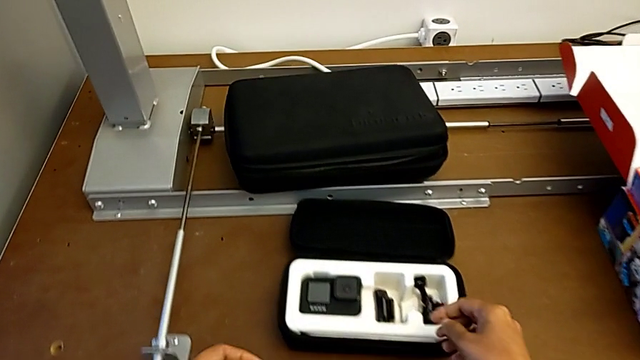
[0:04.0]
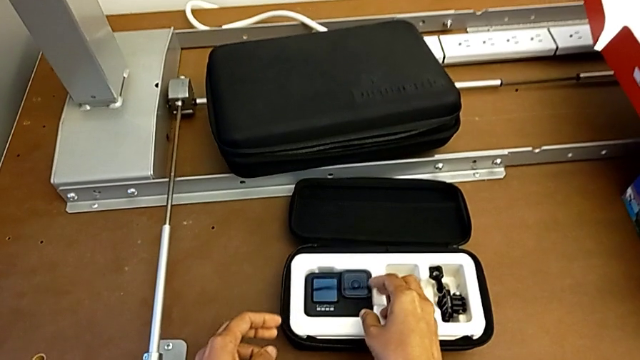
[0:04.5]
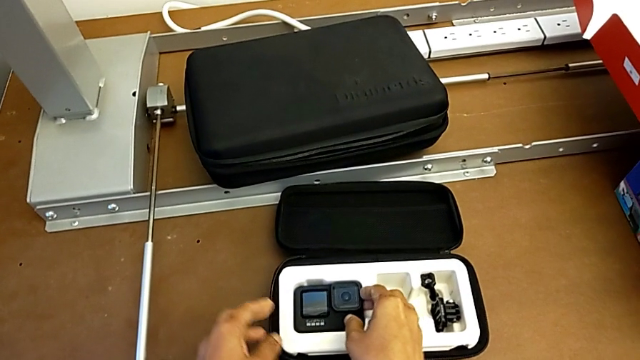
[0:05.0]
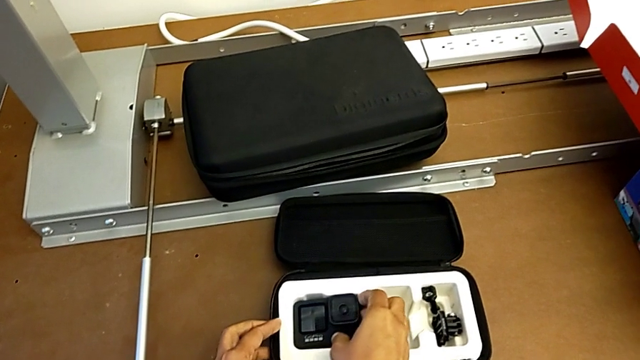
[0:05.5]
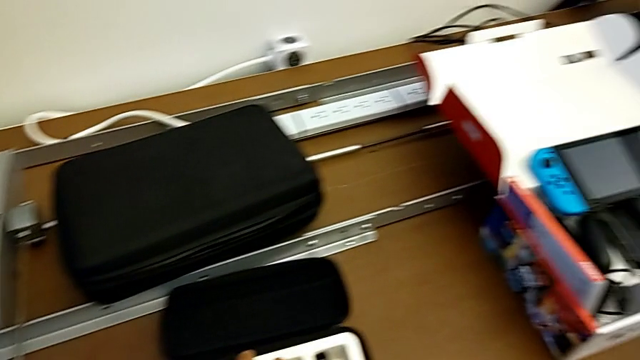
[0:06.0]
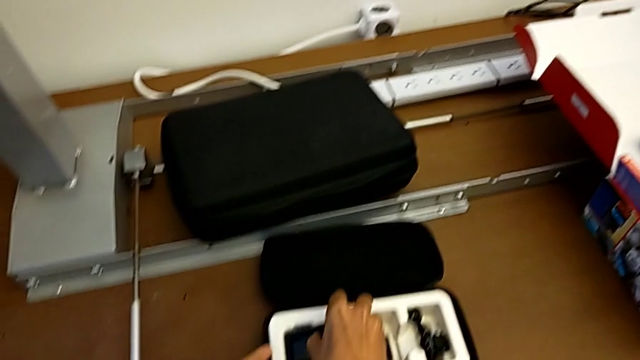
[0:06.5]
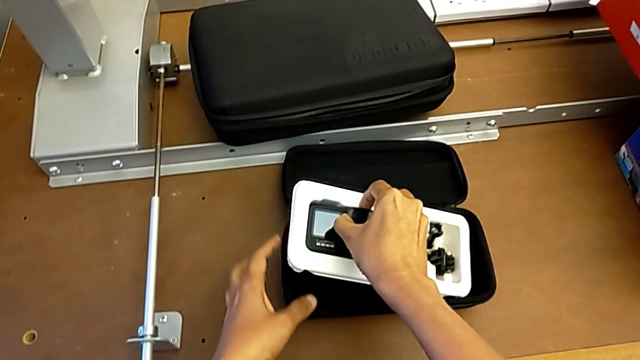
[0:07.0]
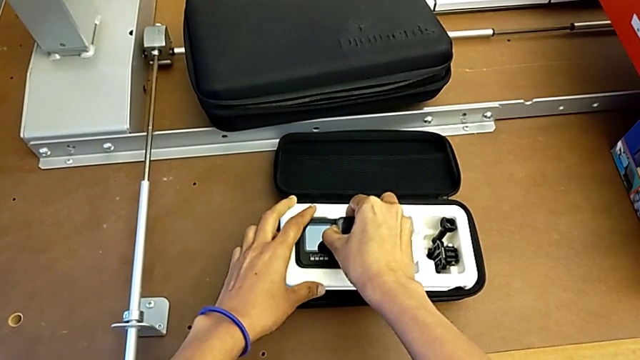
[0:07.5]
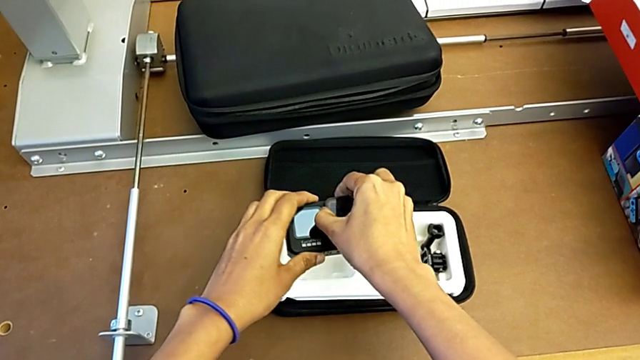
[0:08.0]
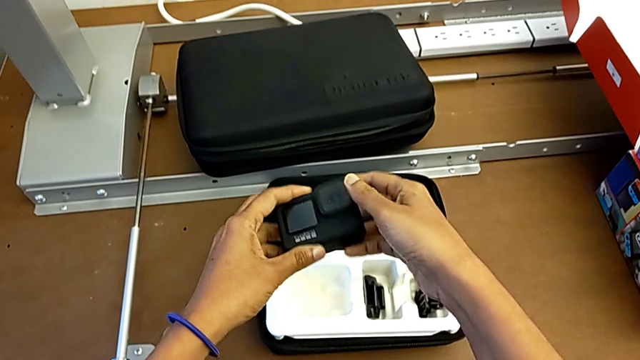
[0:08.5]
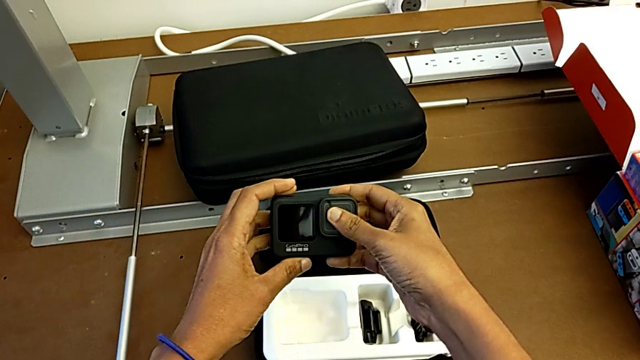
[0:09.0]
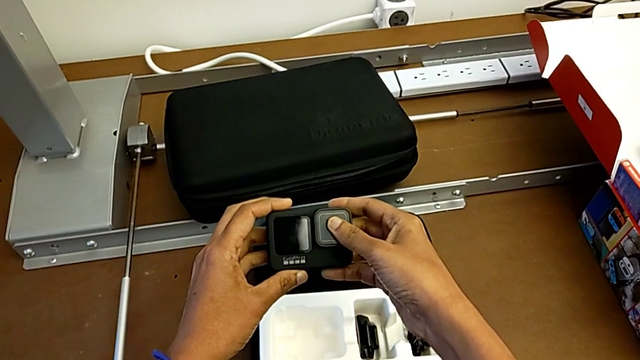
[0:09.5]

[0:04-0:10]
The camera wearer grabs the GoPro. They grab the GoPro and lift it.

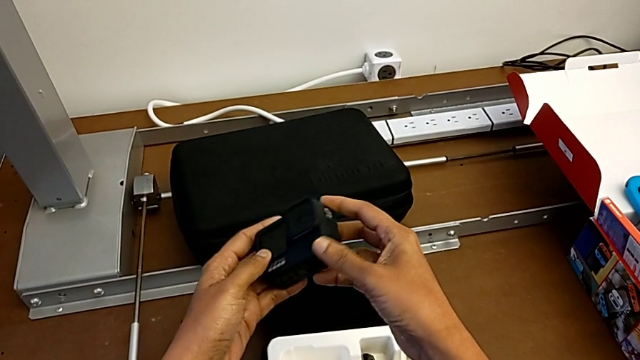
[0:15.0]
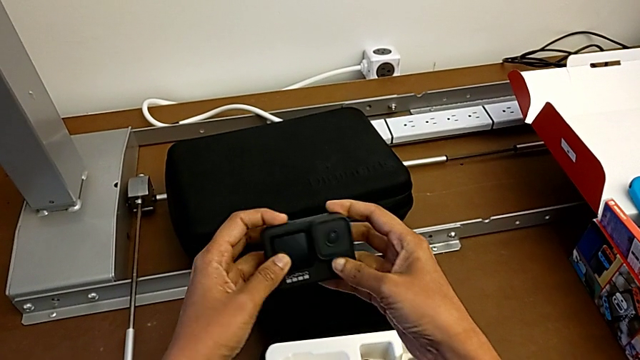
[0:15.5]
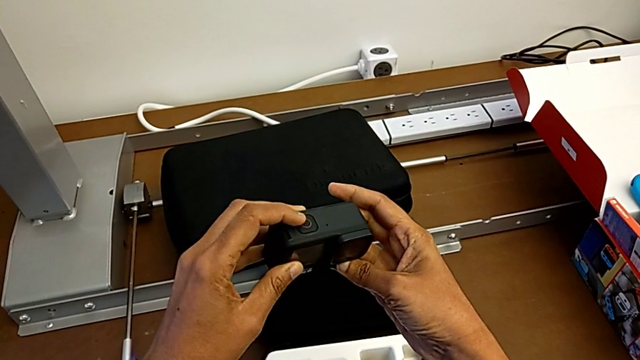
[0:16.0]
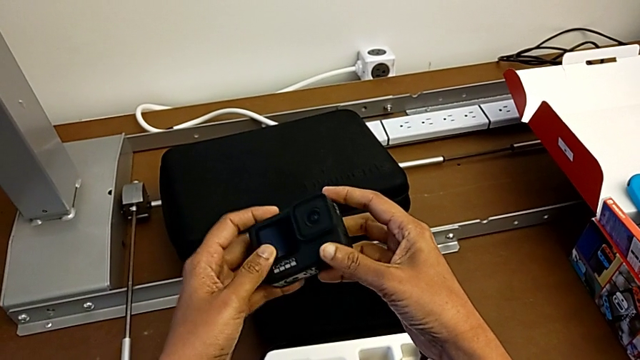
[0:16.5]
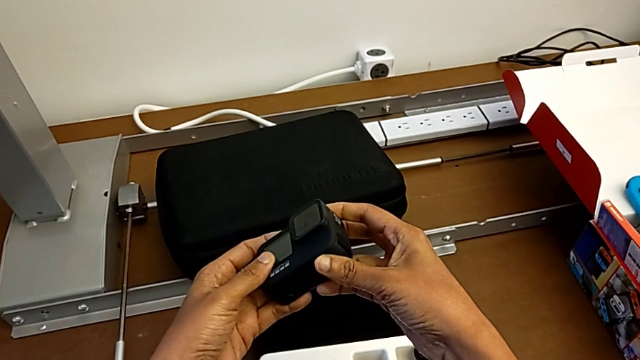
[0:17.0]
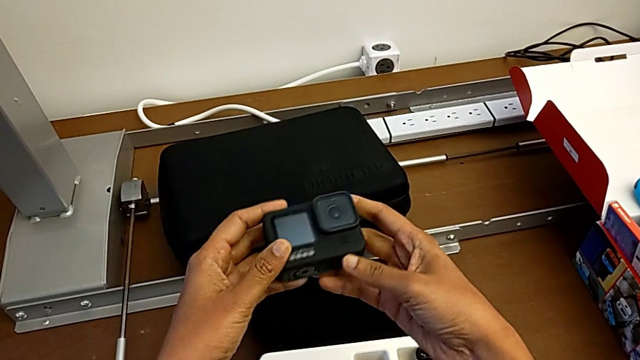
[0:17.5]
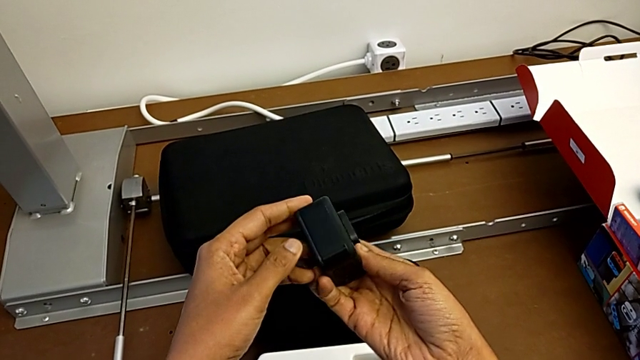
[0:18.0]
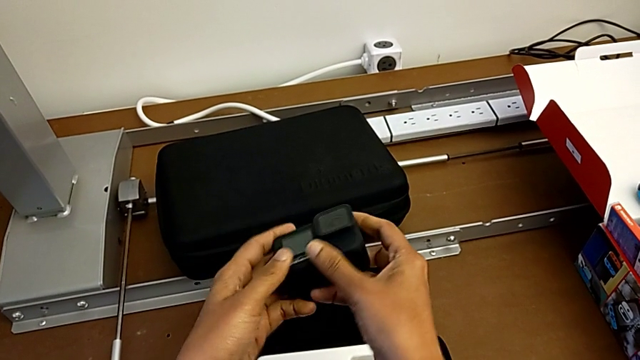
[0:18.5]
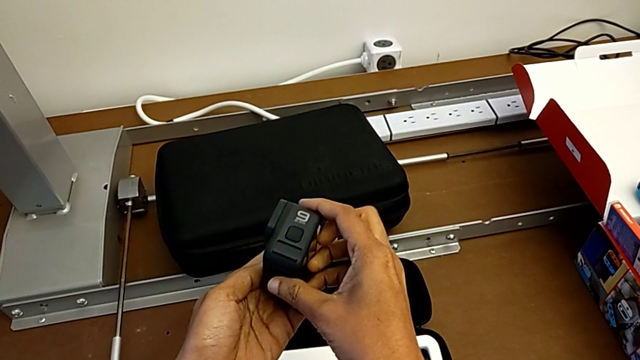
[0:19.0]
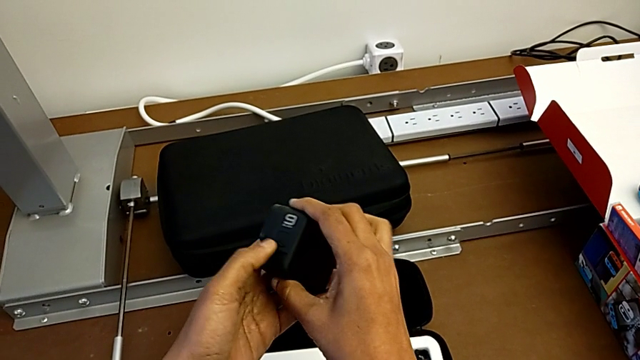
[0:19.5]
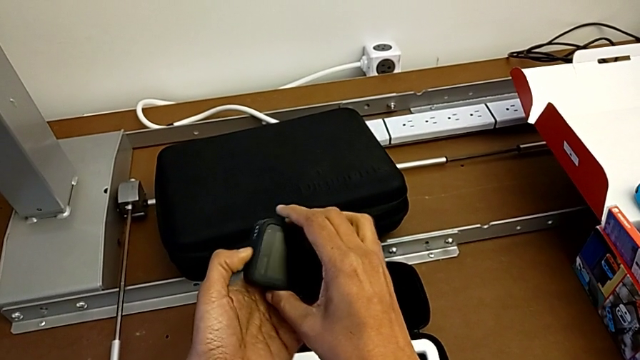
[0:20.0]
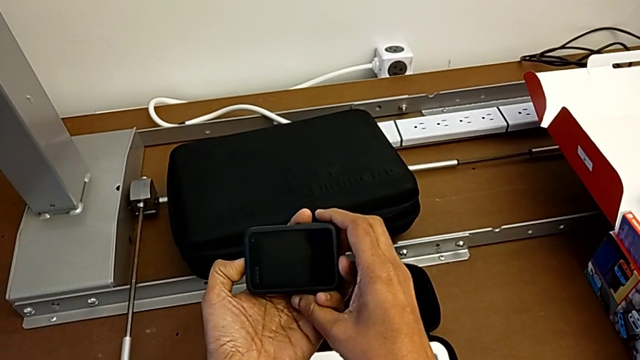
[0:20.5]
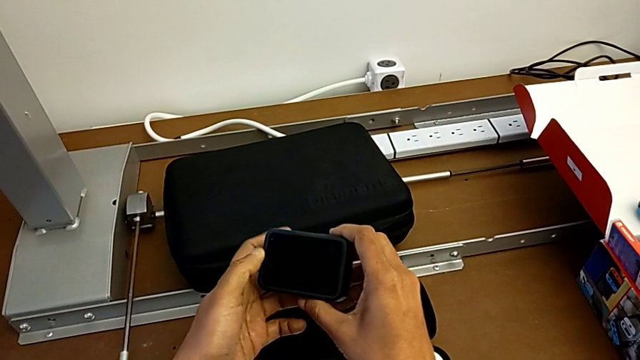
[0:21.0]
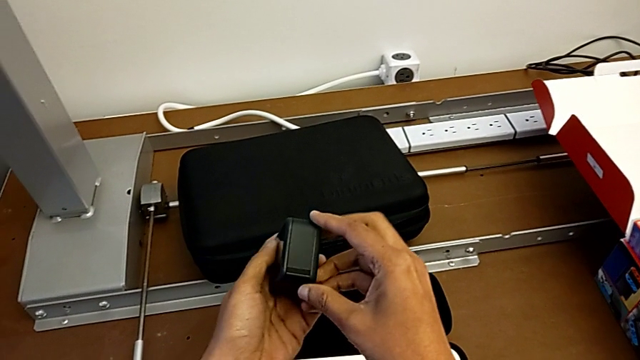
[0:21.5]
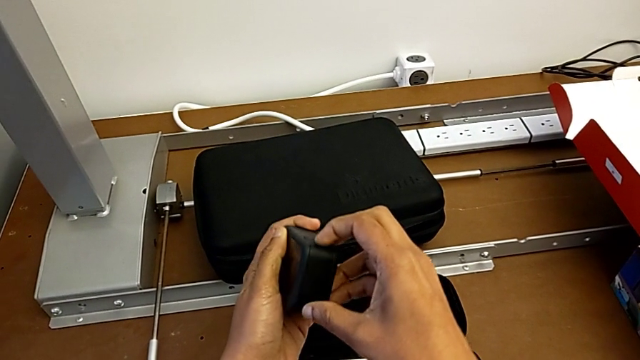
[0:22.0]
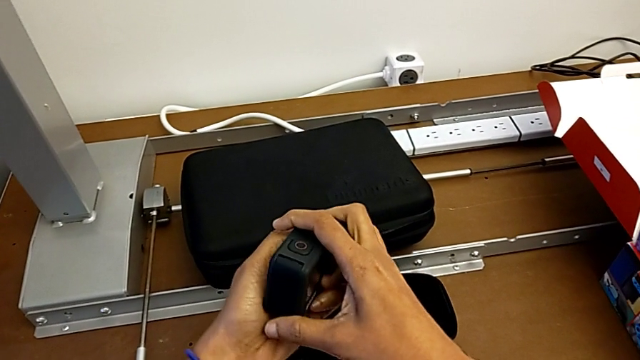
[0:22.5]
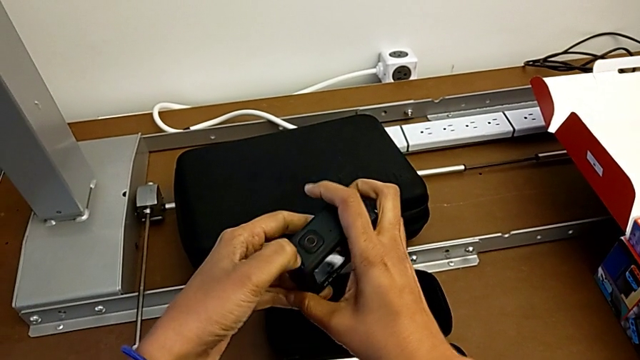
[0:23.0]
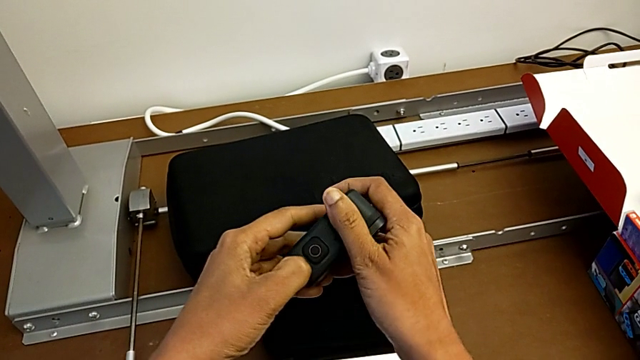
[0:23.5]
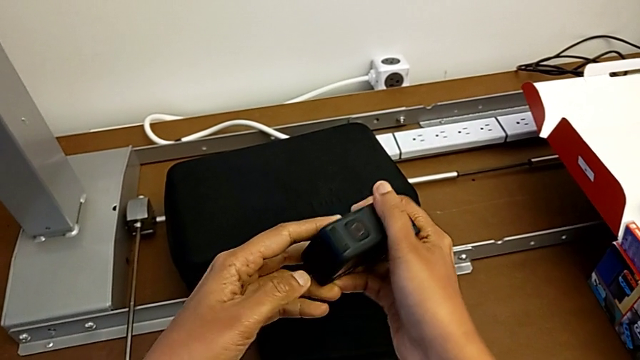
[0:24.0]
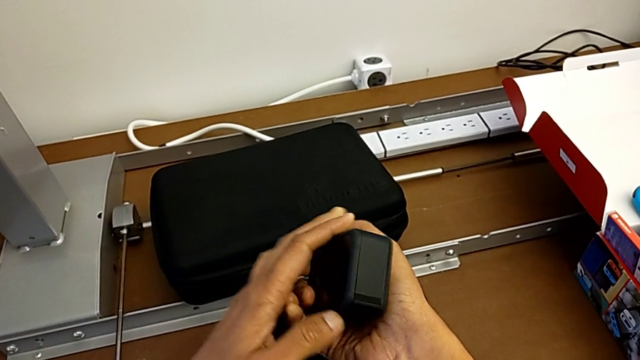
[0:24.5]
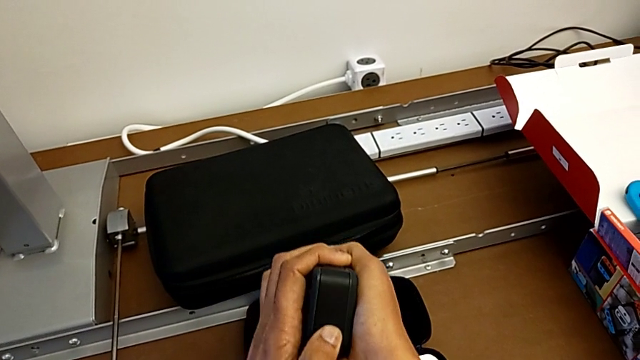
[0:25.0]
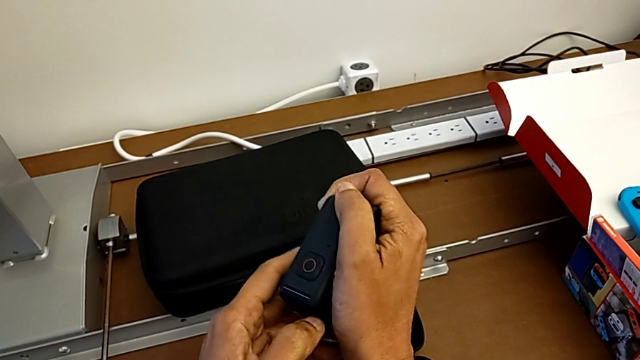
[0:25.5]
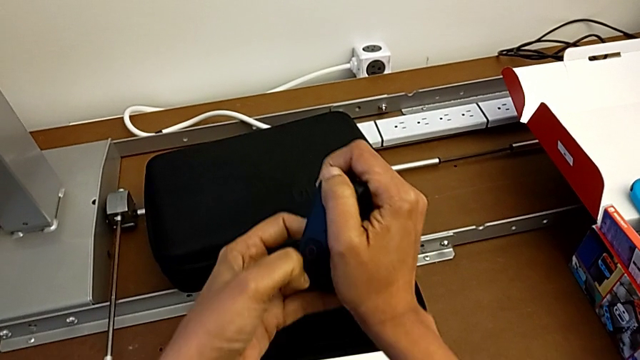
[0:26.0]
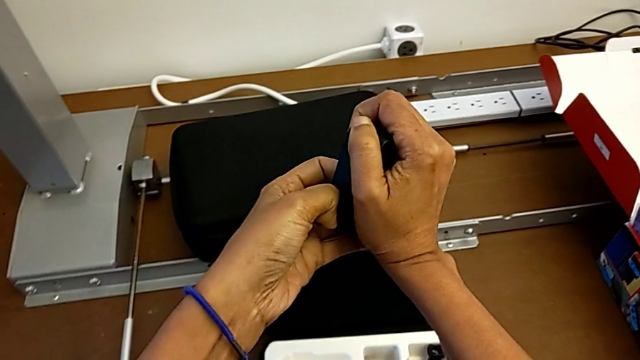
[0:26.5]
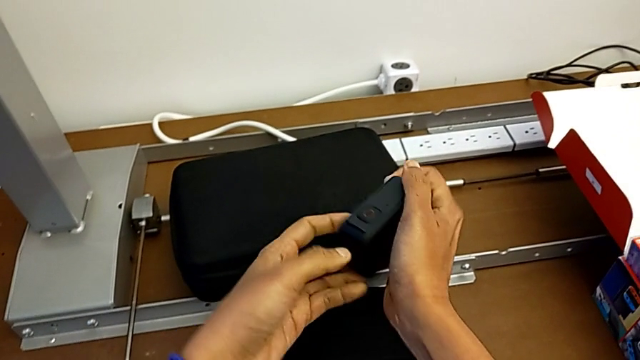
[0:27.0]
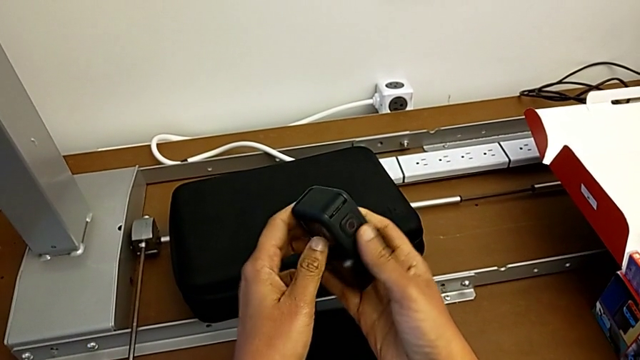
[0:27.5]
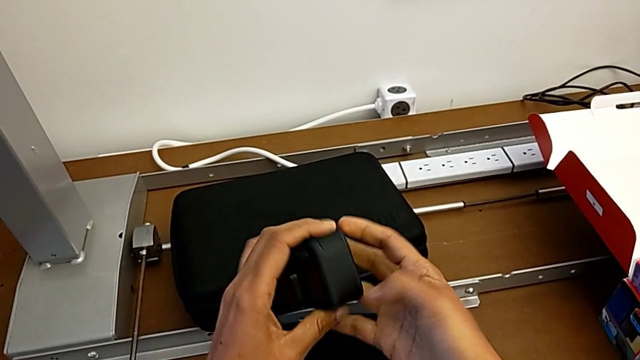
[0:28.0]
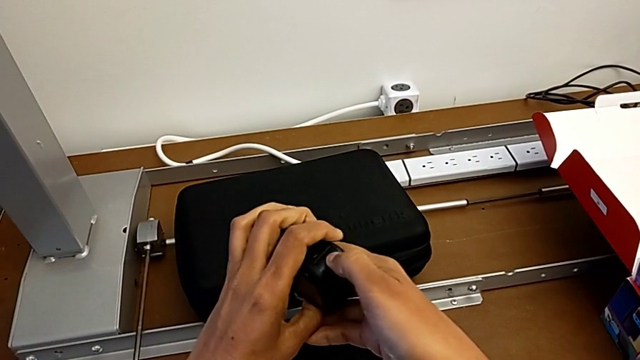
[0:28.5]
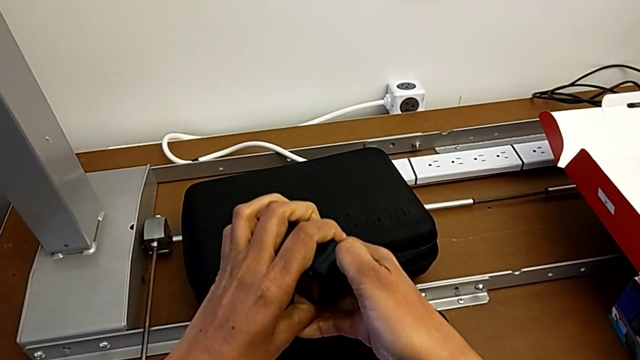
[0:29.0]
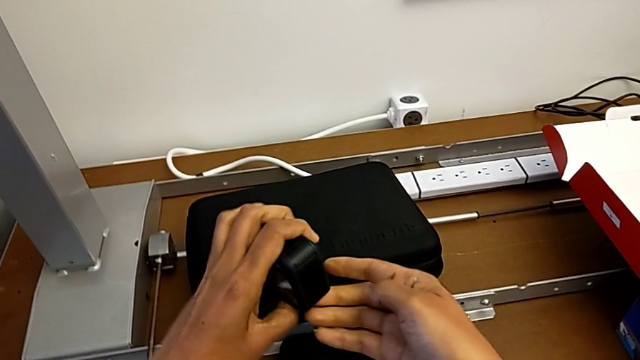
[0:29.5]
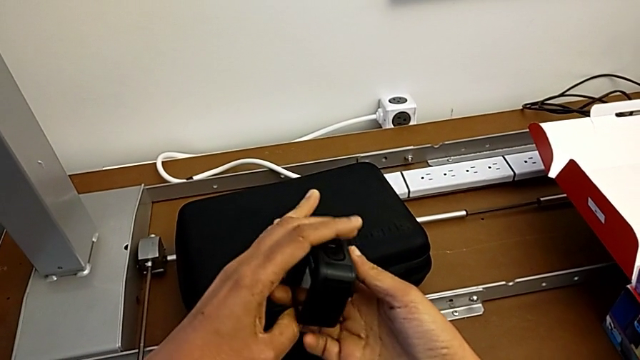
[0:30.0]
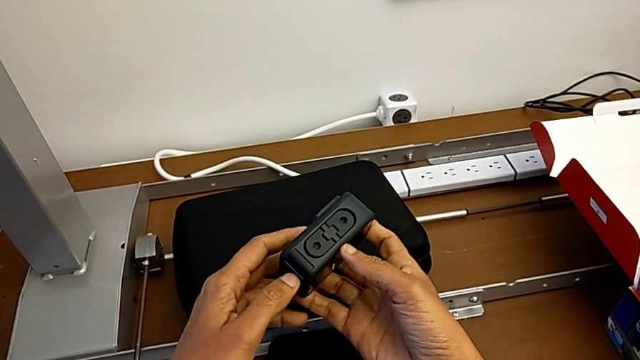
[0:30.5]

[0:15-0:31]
The camera wearer is changing the battery of the GoPro. They wrongly inspect the GoPro and pull the battery door.
